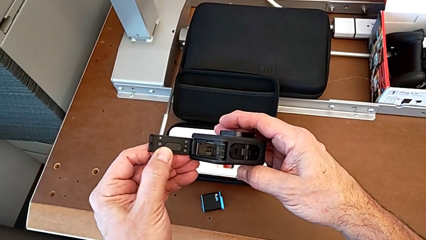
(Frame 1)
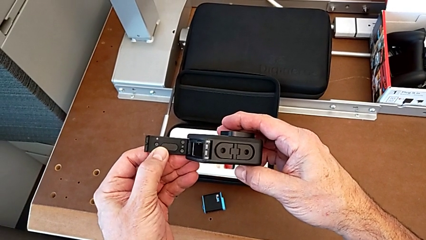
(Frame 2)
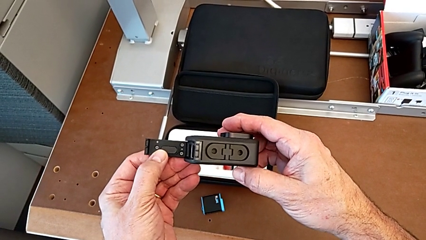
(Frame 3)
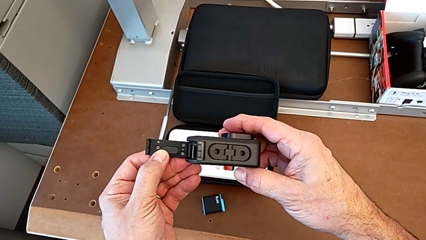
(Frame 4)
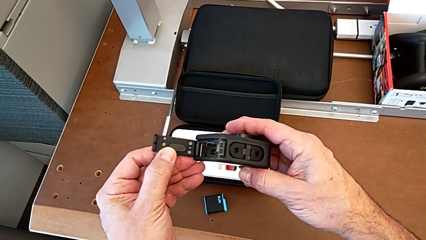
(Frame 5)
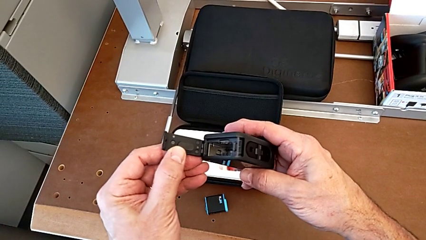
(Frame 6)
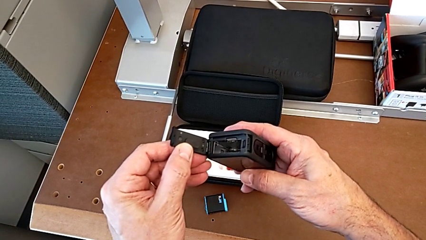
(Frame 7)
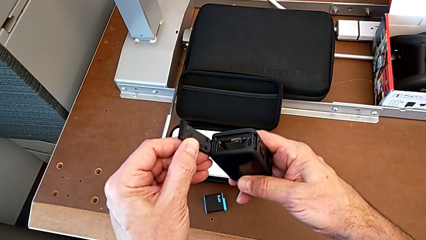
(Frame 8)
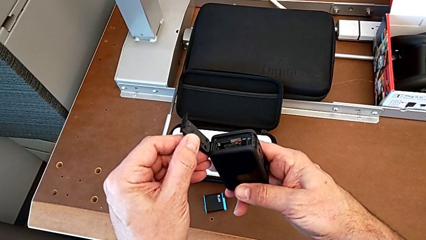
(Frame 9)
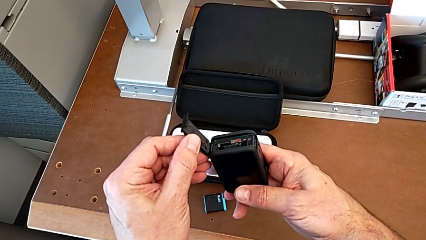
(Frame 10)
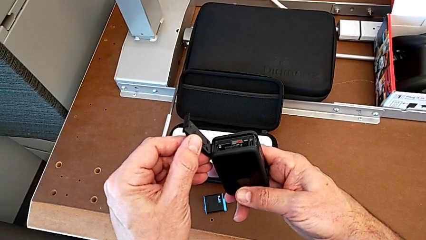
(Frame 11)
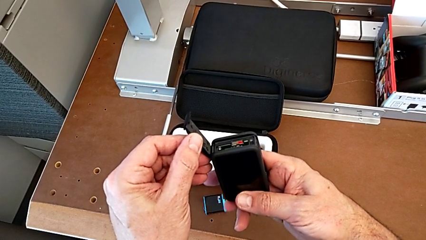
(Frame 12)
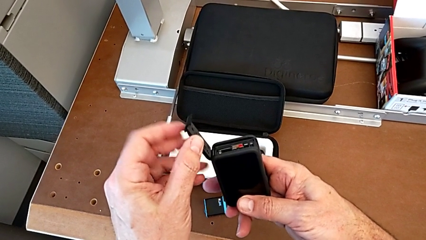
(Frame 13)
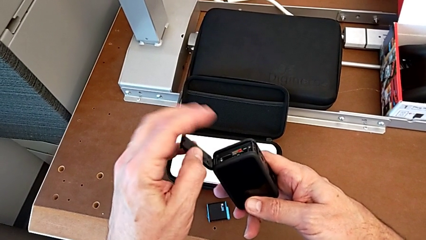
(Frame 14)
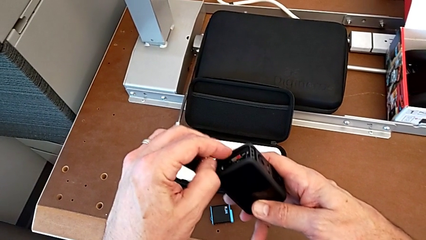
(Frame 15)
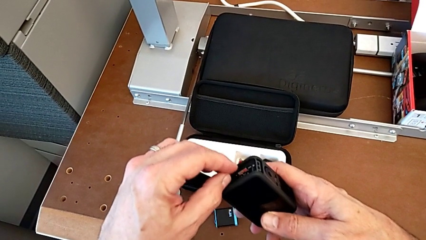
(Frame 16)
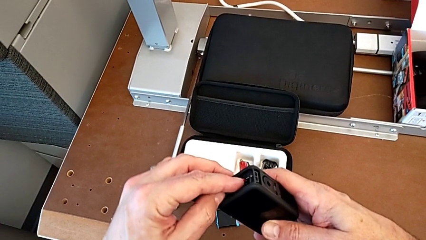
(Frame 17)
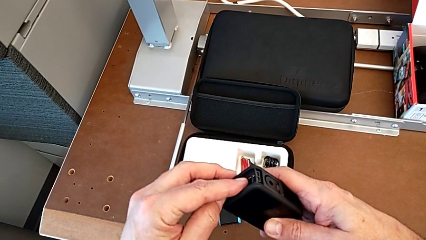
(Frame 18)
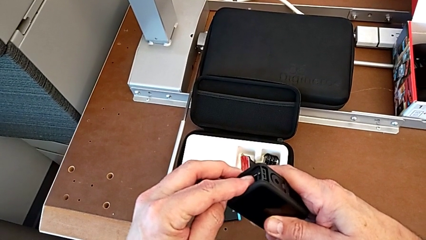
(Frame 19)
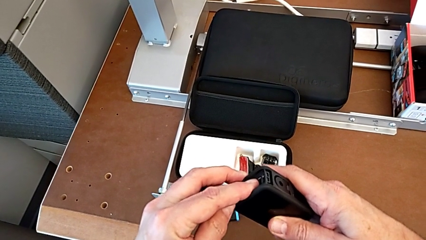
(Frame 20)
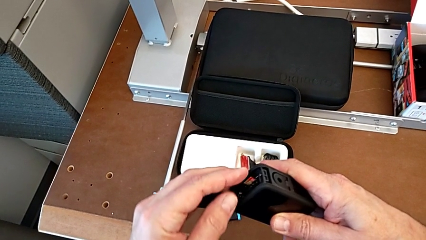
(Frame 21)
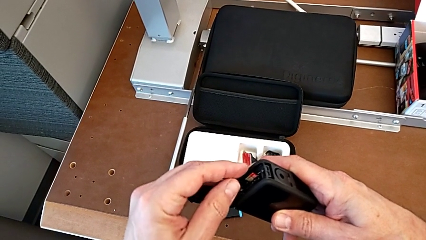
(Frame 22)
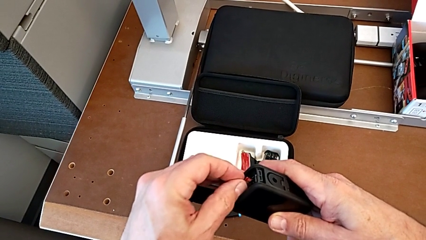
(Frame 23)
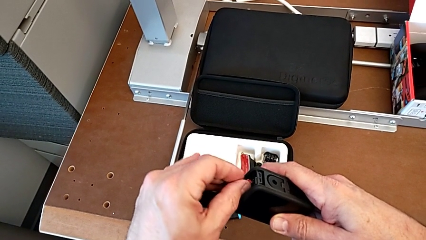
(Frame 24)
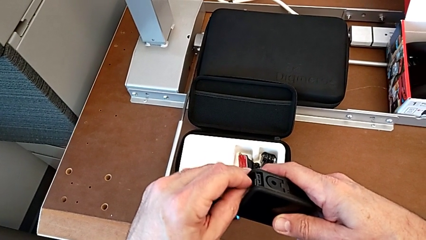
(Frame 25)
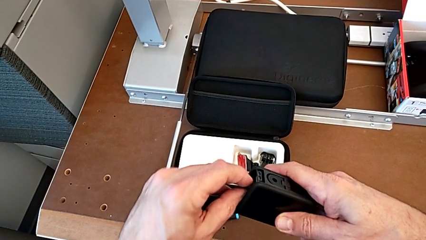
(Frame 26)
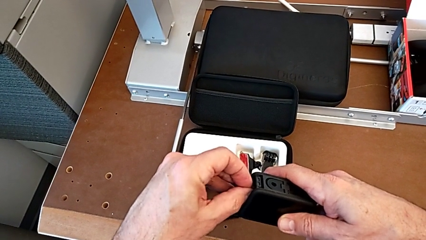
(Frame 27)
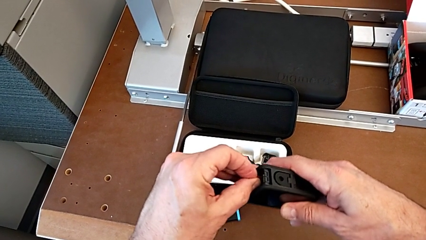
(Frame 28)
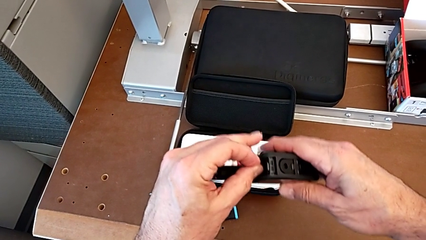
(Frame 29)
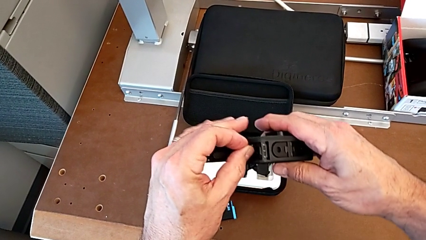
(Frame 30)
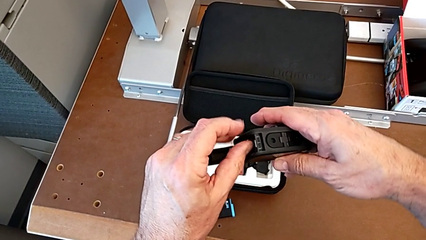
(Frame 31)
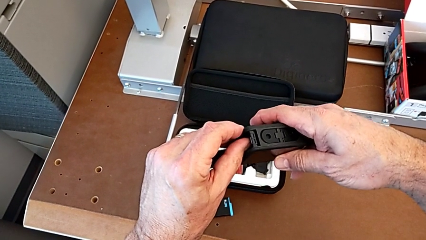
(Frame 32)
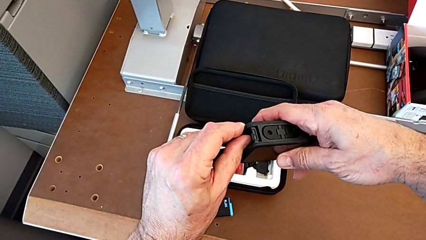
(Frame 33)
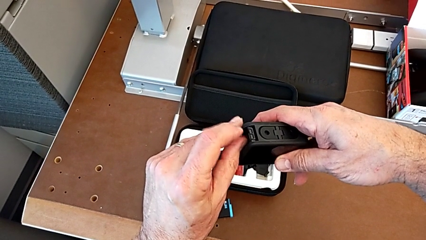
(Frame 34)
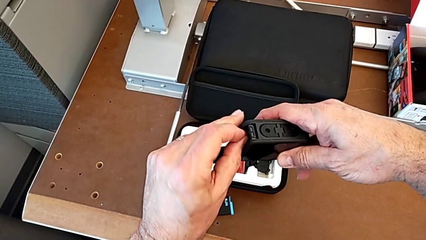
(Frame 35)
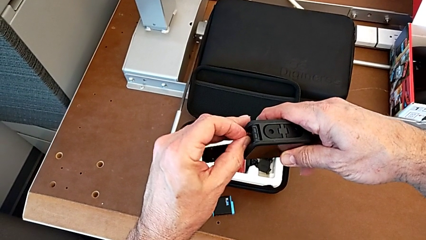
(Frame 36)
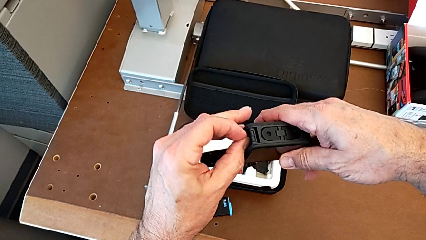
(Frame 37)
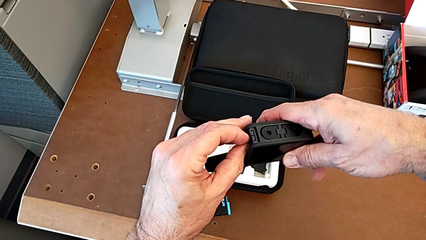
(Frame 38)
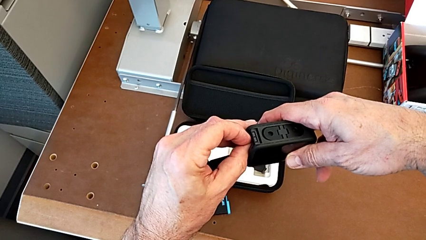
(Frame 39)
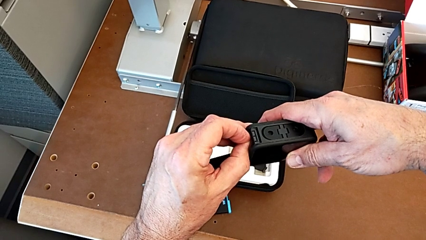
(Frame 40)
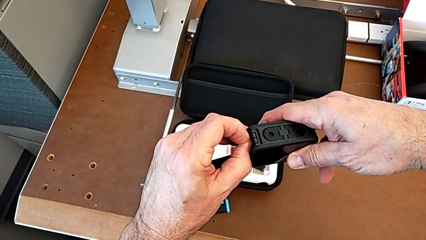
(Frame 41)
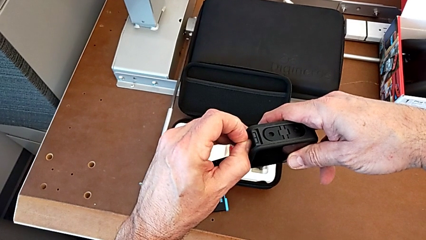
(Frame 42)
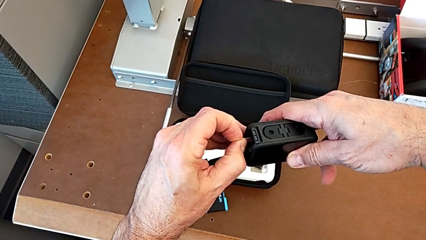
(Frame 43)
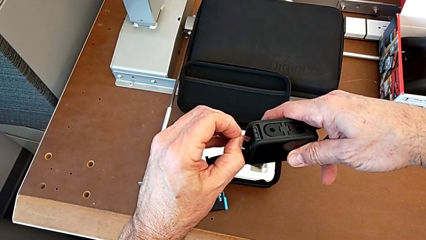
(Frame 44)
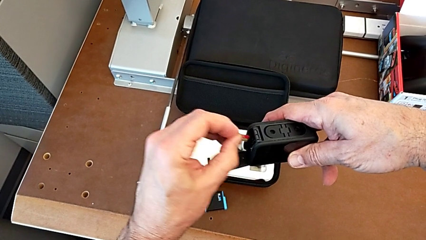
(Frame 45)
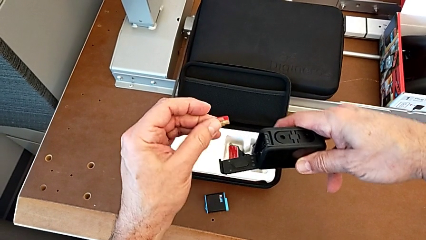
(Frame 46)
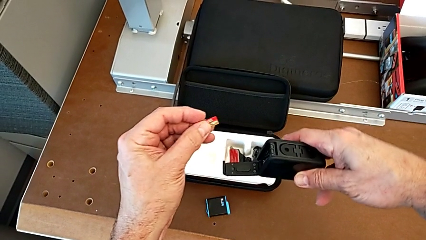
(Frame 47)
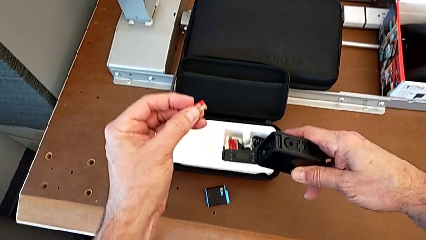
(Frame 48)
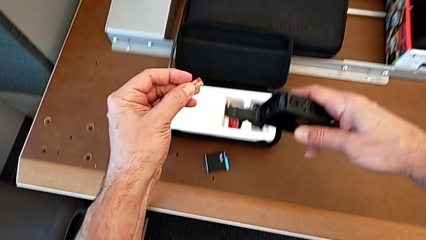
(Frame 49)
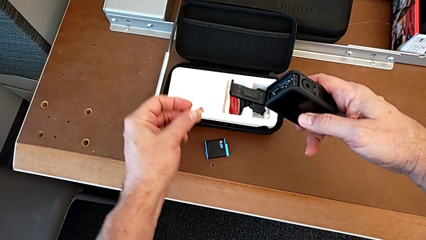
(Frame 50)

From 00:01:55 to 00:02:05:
The camera wearer is removing the SD card from the GoPro. They inspect the GoPro and withdraw the red SD card.

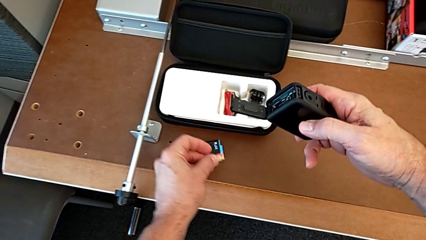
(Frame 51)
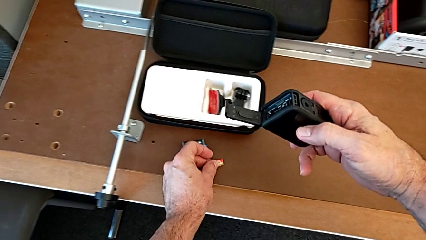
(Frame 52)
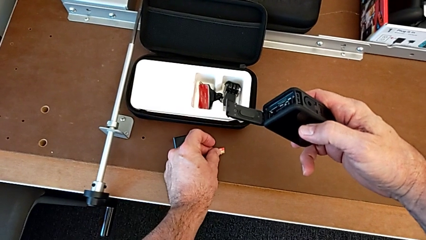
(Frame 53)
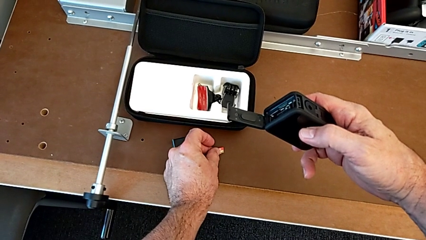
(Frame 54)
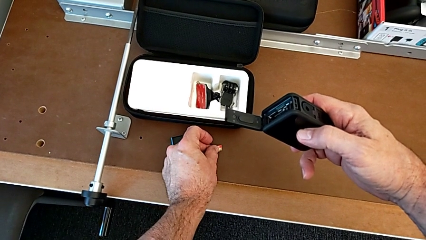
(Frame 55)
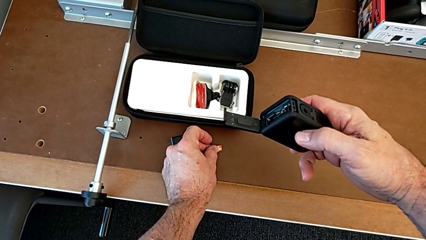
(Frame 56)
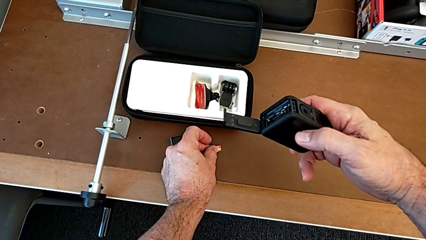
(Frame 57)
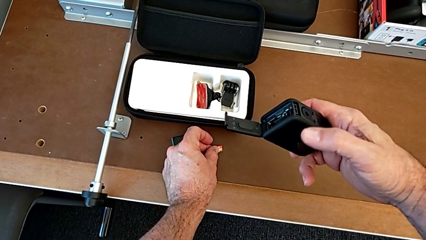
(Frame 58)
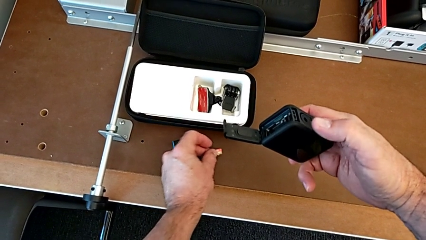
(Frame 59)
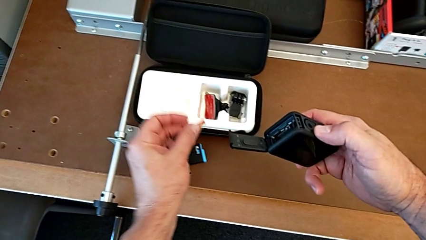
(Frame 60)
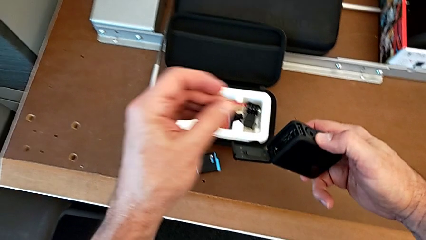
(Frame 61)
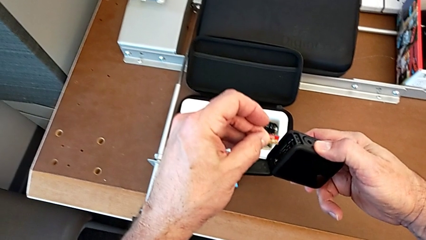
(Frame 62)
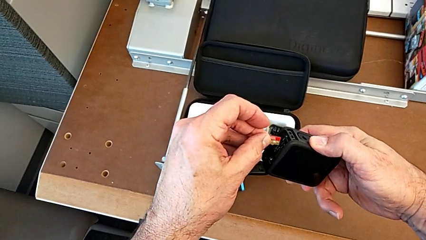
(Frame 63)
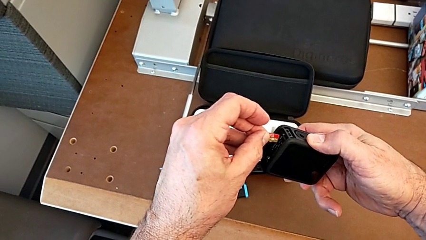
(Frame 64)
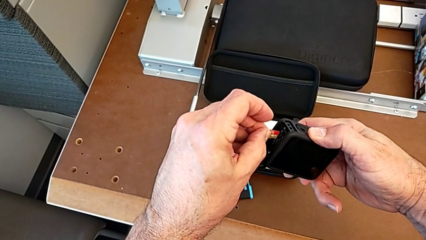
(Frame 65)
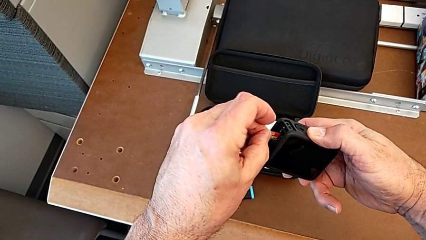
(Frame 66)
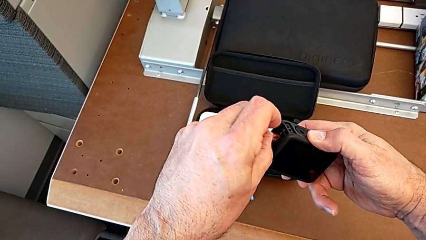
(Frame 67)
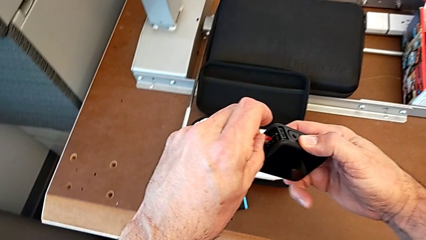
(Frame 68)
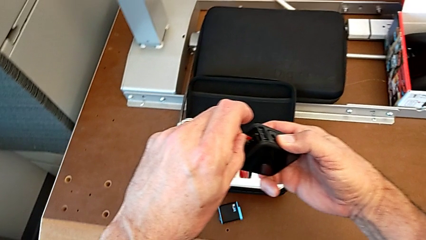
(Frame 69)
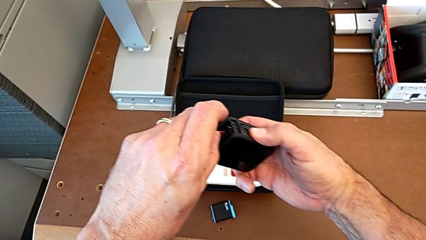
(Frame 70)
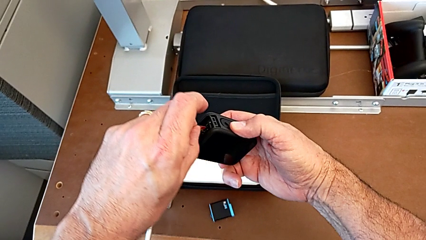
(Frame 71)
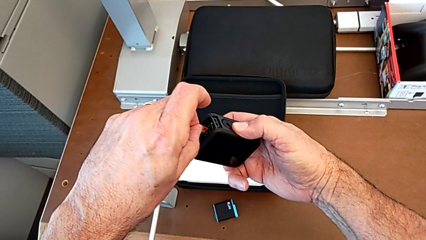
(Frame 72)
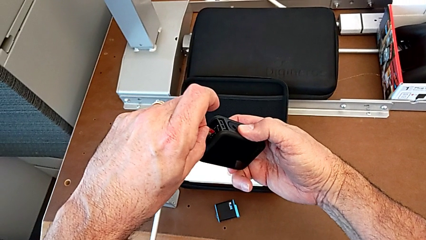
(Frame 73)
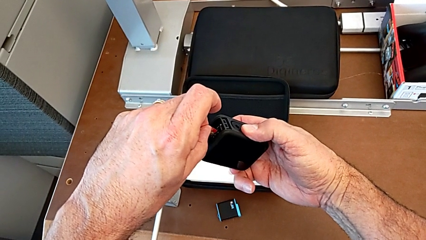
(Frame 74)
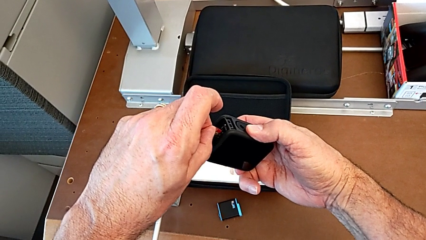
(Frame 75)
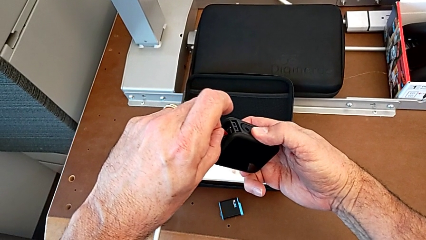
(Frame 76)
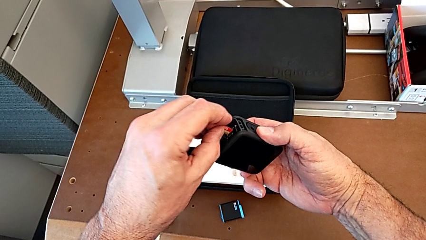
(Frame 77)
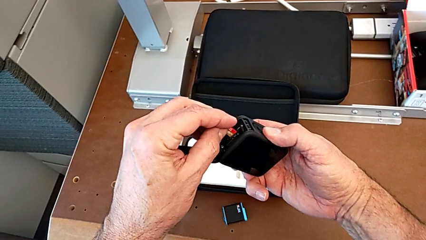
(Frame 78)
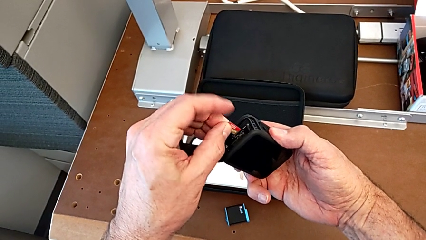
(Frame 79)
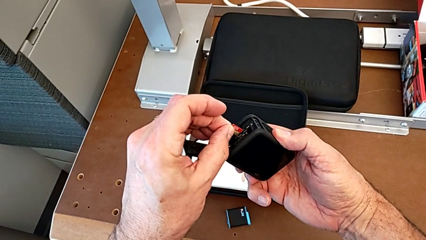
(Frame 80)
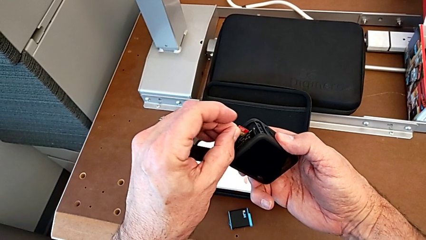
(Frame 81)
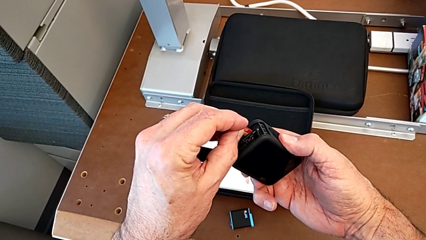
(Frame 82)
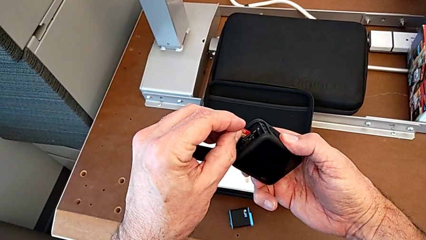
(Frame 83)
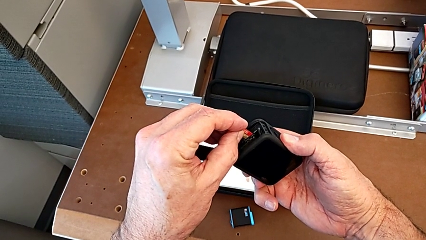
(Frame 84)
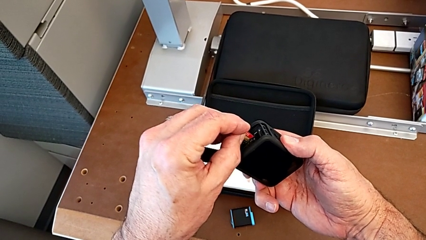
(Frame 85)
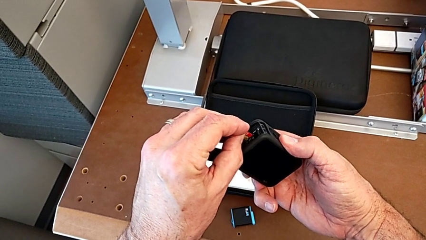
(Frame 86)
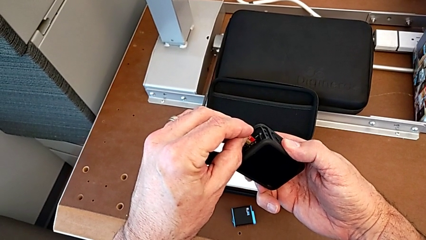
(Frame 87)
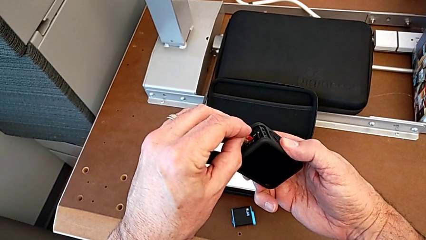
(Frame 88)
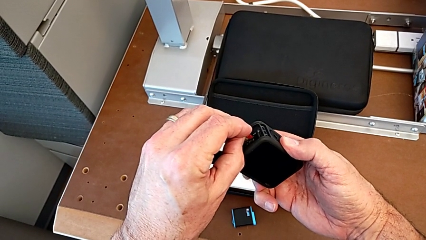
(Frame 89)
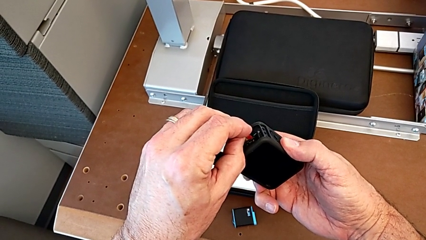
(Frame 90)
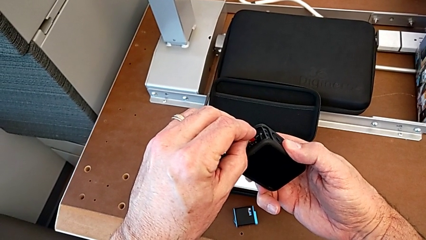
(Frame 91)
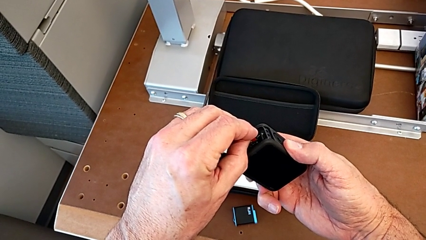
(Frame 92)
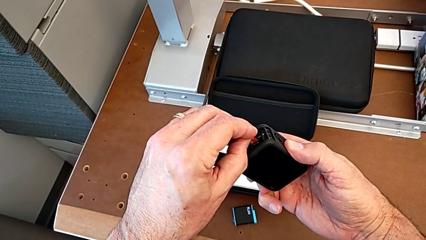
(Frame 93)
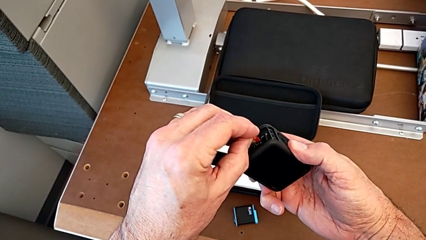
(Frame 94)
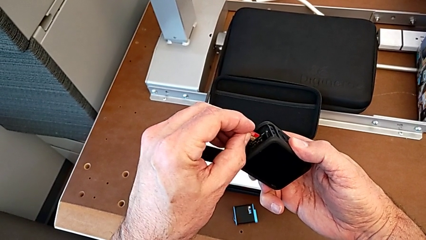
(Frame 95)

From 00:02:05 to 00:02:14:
The camera wearer is inserting the SD card into the GoPro. They begin to align the SD card.
